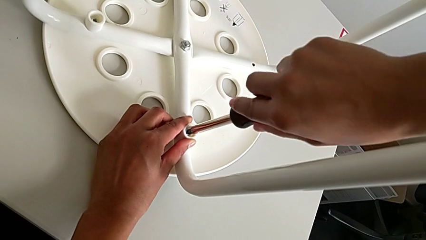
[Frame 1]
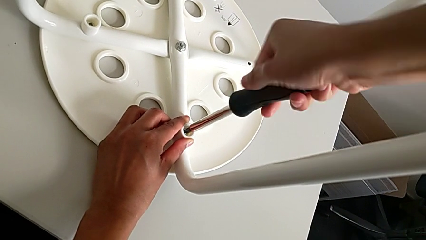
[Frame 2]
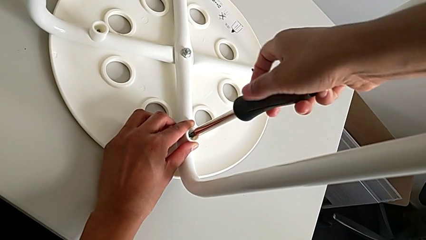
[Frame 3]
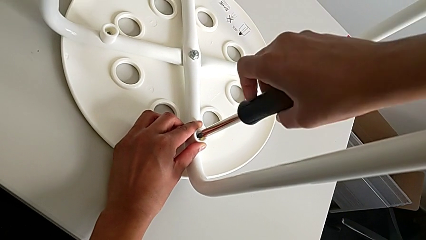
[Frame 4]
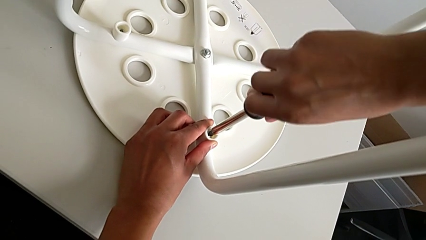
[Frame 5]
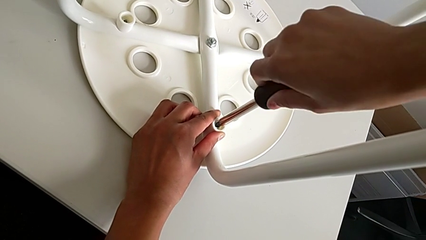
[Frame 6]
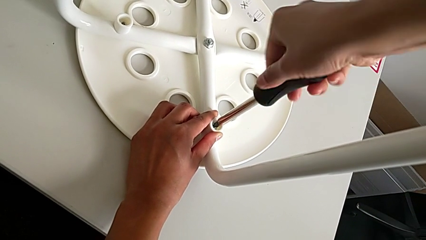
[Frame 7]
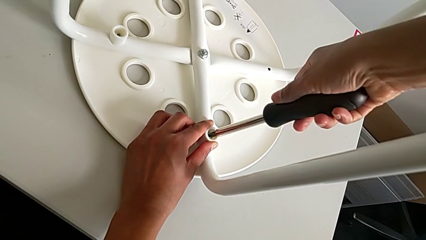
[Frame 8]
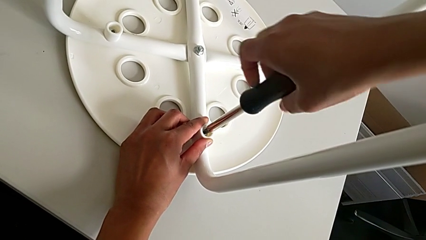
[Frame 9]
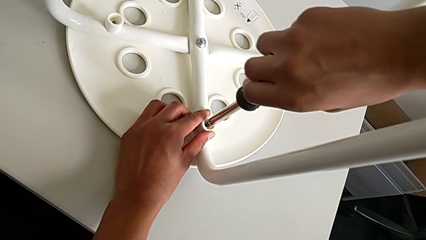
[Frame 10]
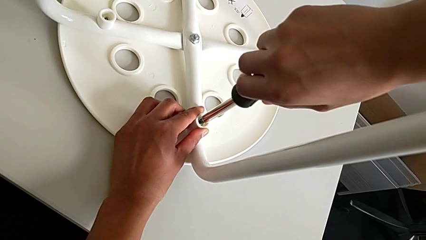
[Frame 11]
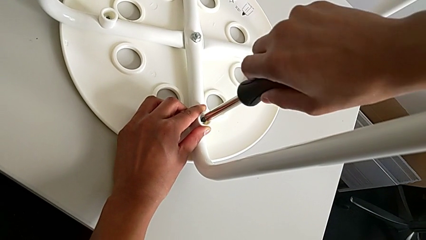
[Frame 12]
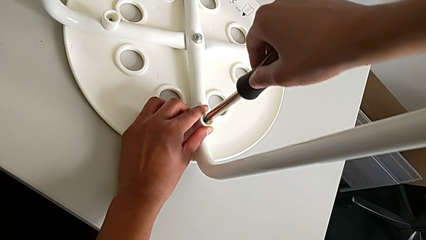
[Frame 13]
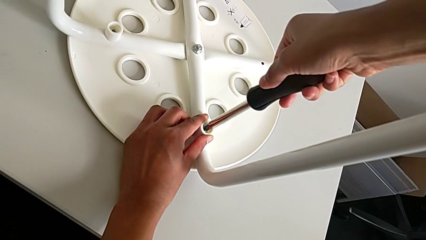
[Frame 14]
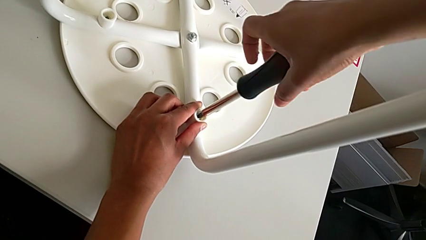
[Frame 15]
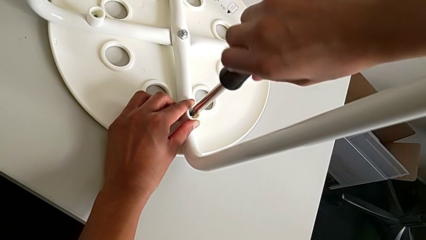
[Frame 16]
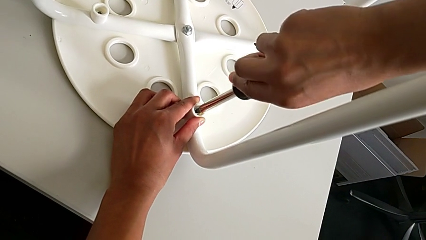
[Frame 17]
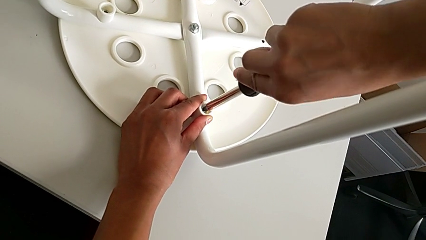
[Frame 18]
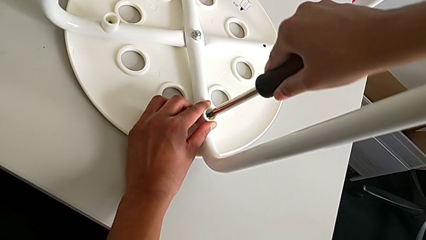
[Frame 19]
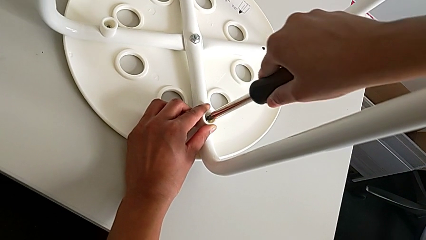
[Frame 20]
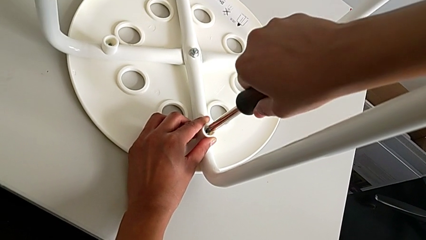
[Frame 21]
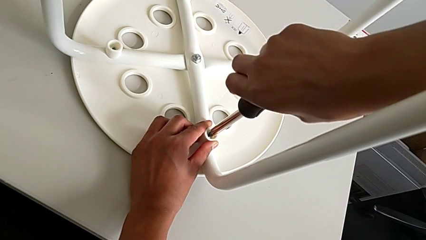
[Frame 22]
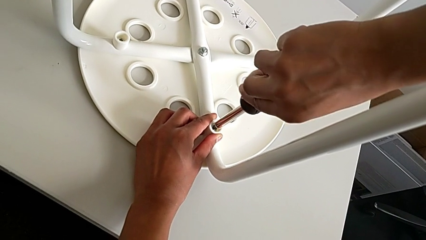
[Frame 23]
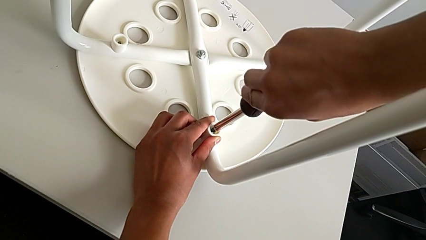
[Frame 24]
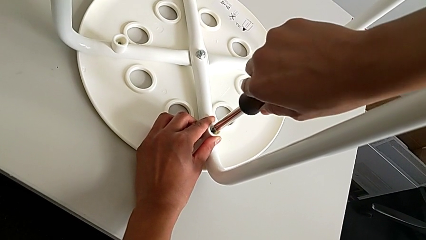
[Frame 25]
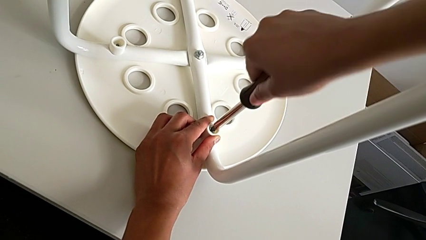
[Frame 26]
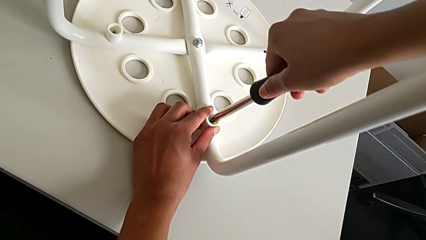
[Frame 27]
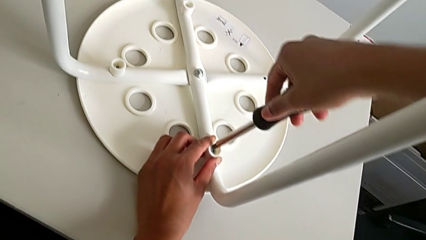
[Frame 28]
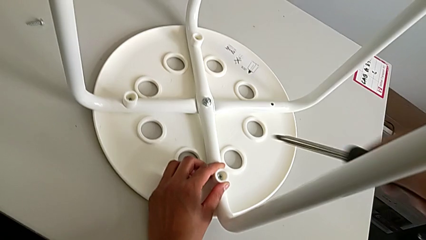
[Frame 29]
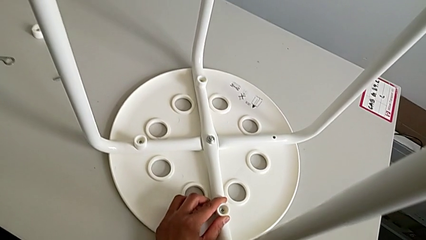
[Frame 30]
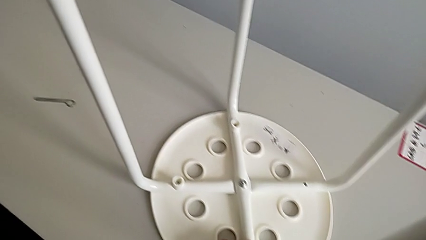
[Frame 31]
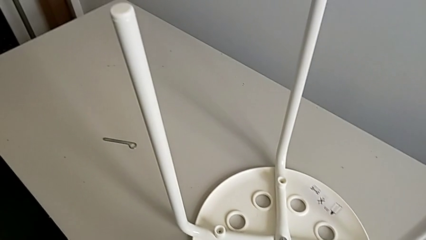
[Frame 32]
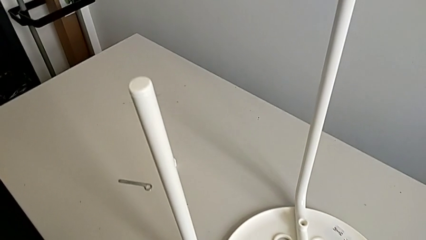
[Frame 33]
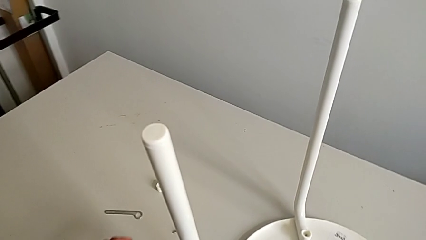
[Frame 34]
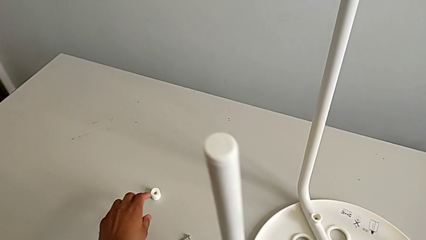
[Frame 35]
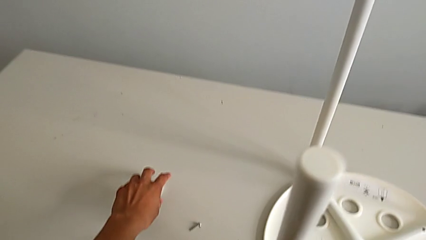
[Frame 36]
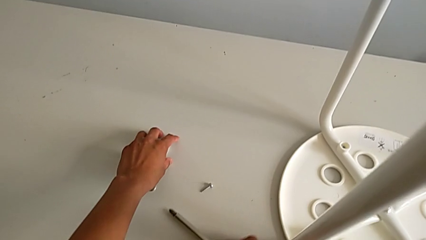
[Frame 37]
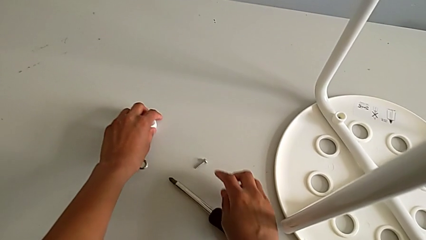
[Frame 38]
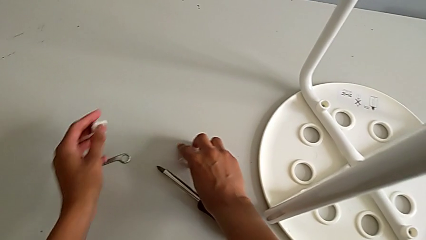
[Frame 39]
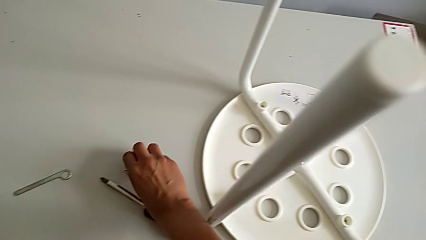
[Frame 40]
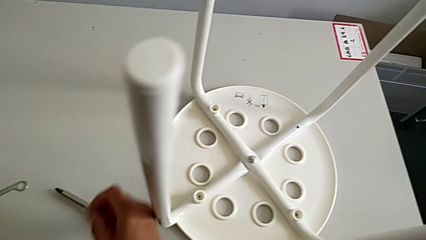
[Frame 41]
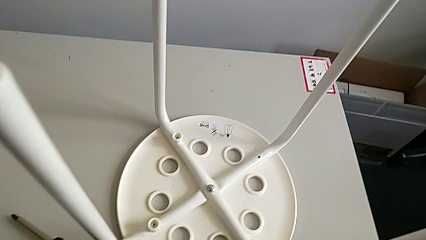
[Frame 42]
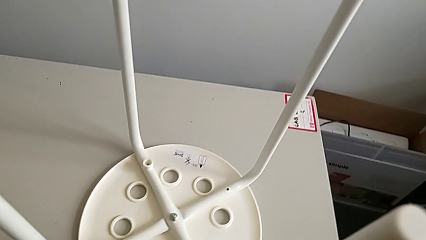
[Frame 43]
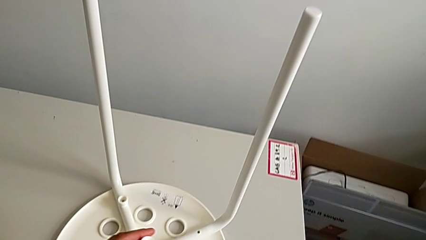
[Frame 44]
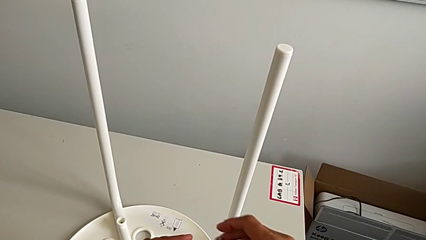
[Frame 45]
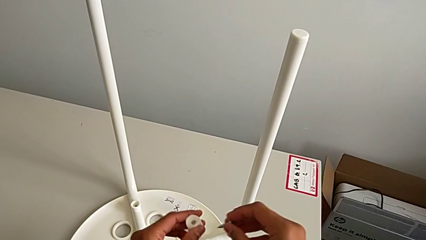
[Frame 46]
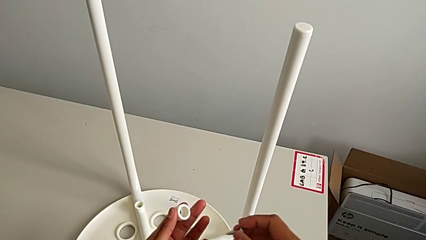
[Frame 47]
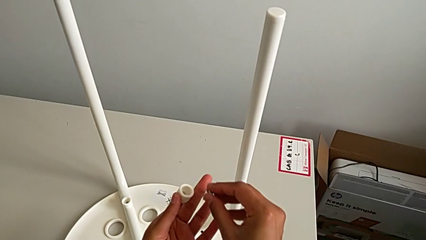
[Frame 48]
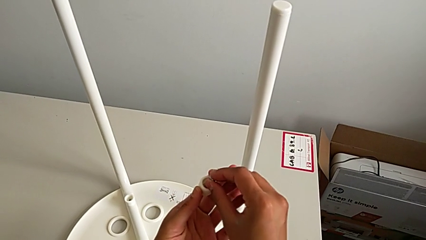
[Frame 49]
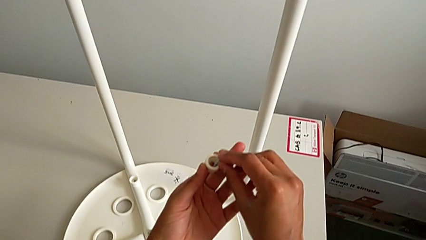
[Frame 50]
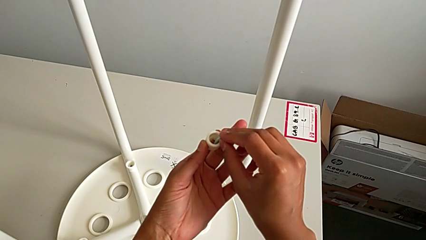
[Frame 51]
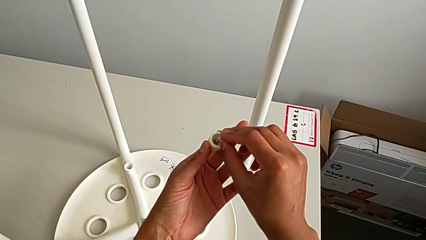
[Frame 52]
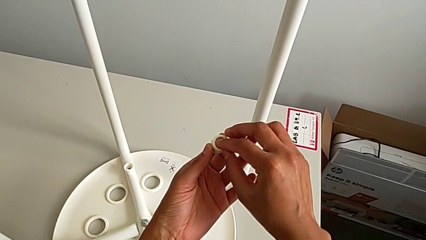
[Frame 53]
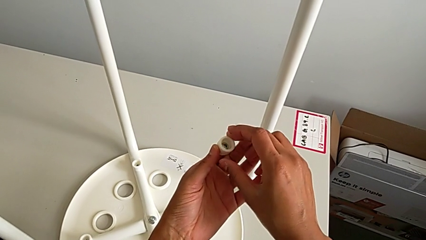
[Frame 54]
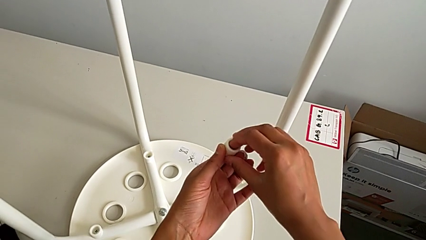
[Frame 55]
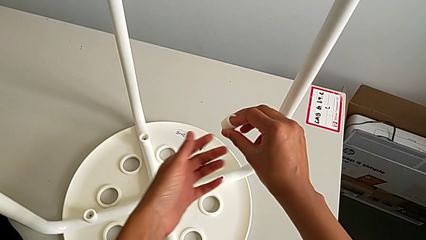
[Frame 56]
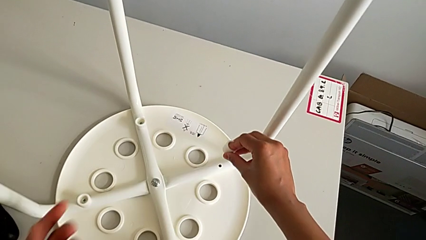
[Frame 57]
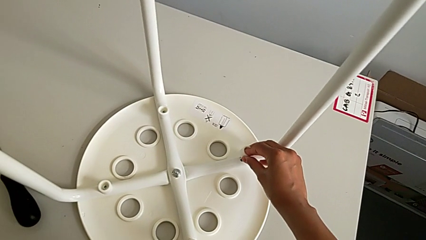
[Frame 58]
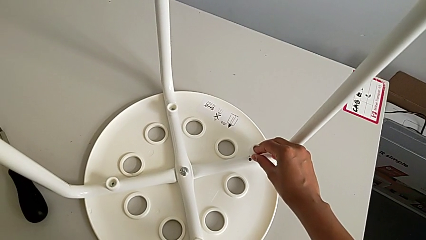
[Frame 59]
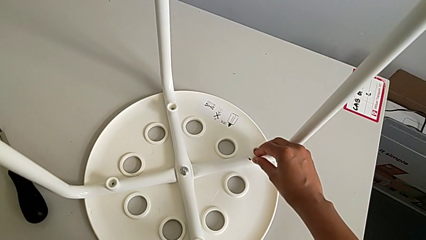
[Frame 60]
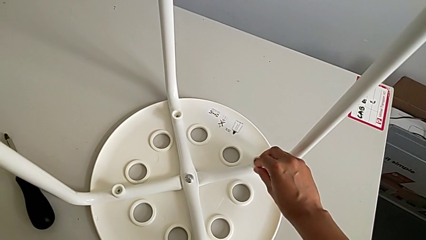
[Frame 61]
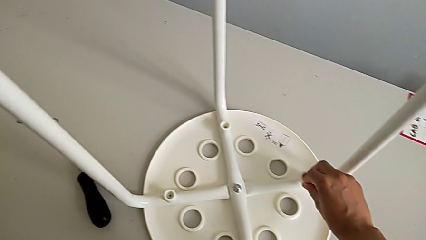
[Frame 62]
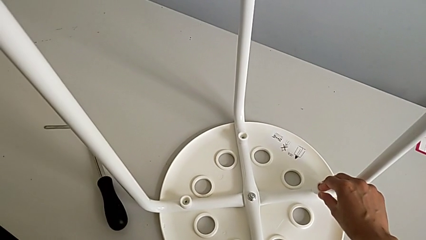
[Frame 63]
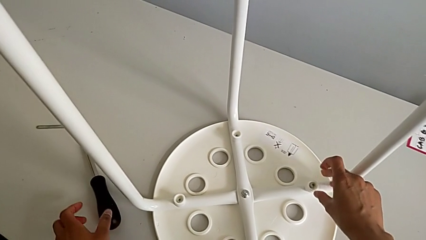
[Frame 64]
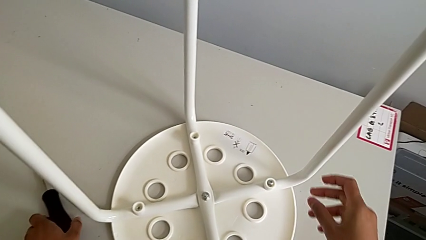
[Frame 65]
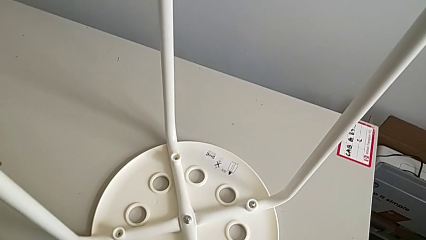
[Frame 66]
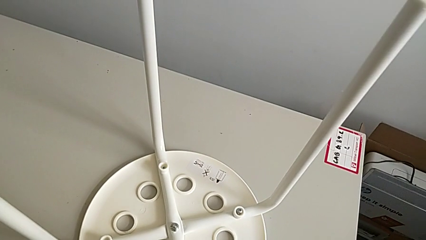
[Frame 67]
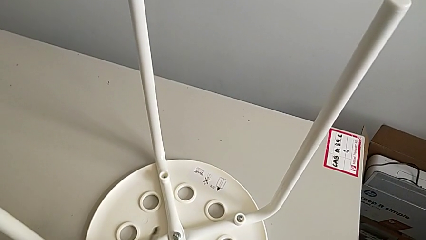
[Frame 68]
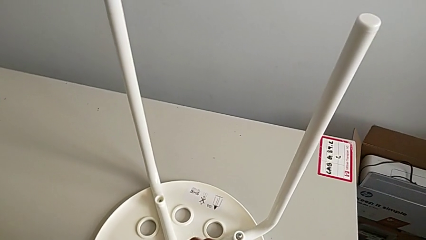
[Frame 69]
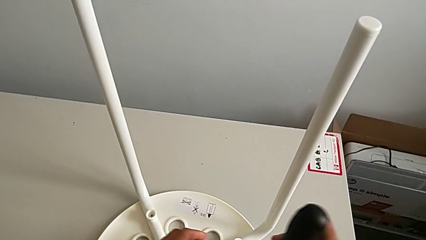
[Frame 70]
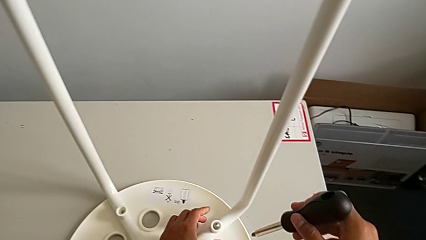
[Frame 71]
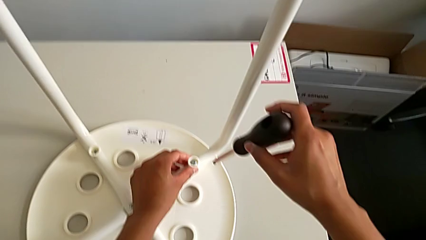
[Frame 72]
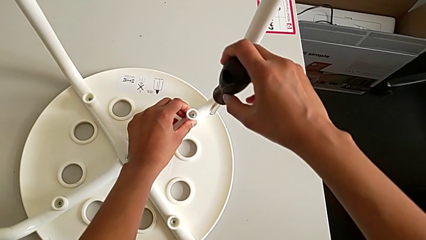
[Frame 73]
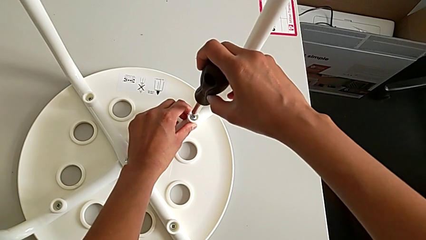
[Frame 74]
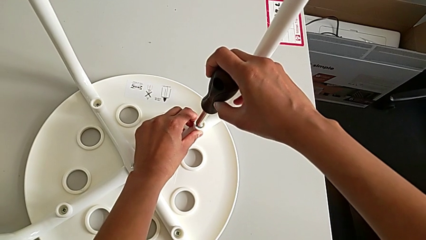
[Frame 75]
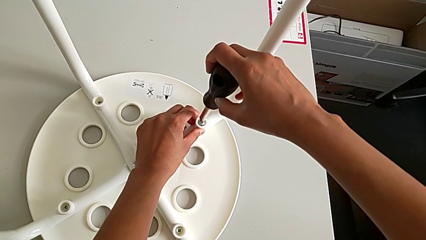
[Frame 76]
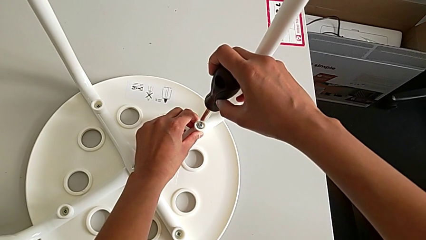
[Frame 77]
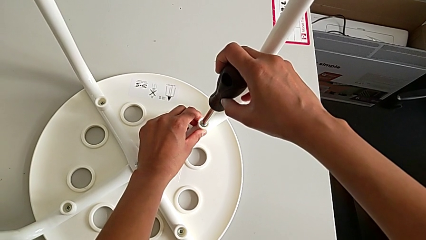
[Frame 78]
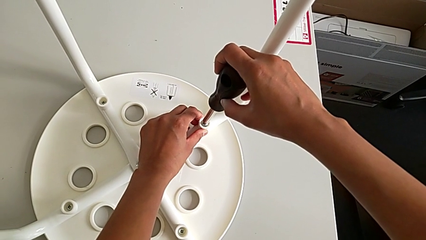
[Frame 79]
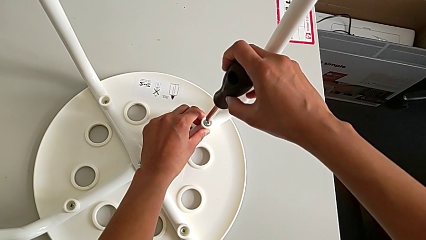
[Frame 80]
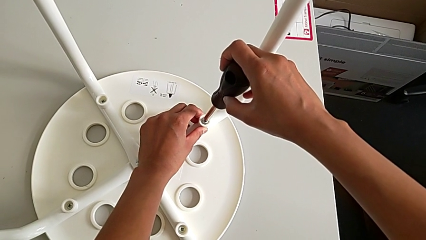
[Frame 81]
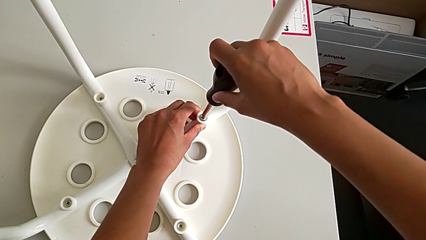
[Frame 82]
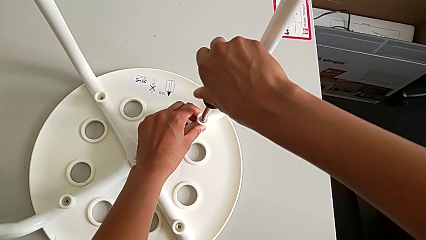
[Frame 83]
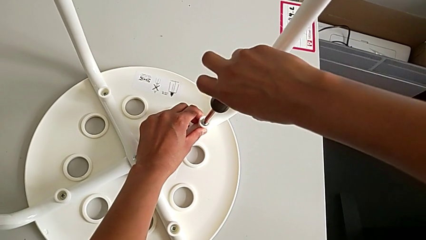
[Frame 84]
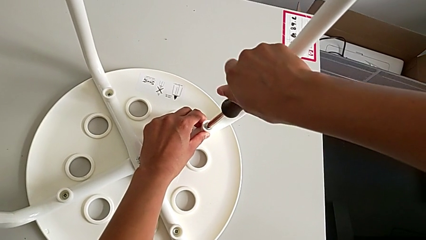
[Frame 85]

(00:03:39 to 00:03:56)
The camera wearer is assembling a white tray. They keep screwing the screw, withdraw the screwdriver, grab the fourth washer, grab the screw, insert it, insert the fourth screw, grab the screwdriver and insert it.
